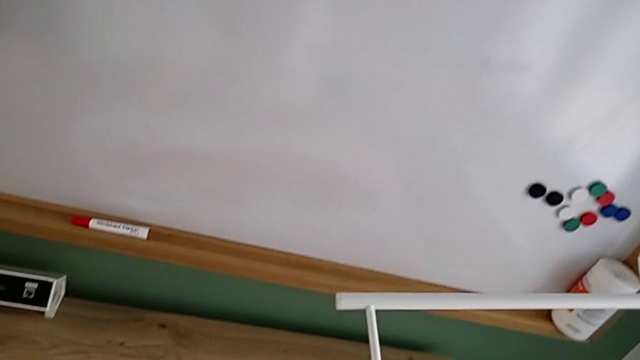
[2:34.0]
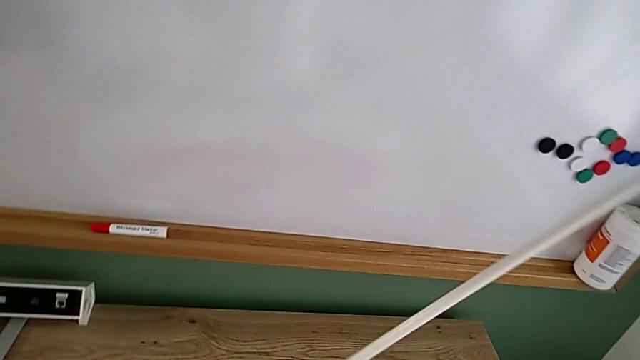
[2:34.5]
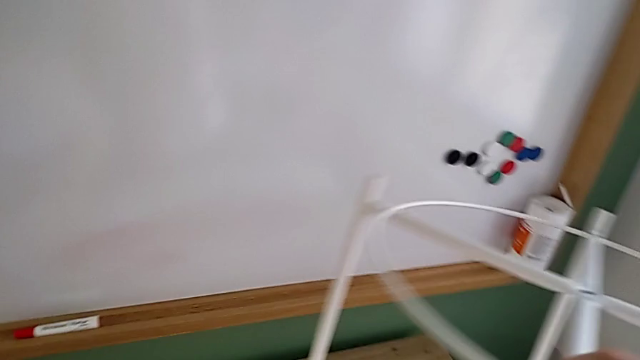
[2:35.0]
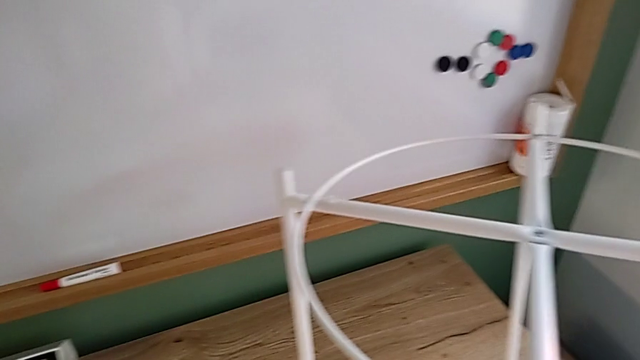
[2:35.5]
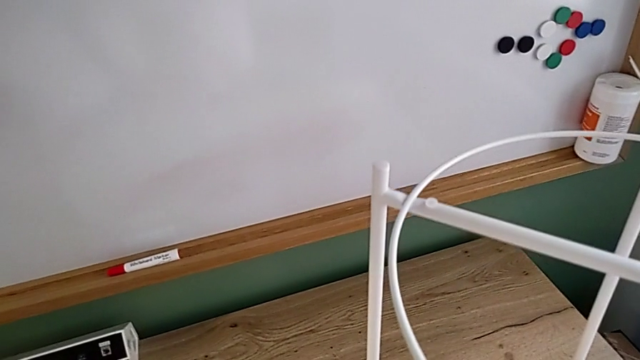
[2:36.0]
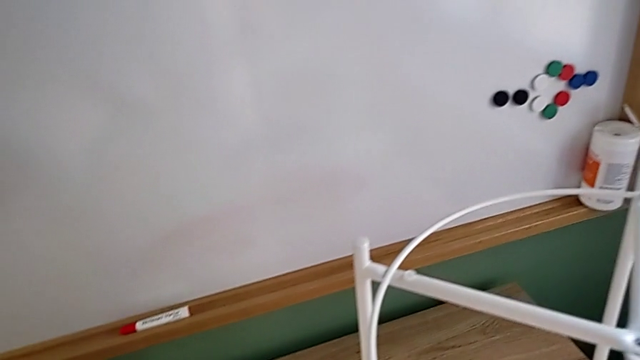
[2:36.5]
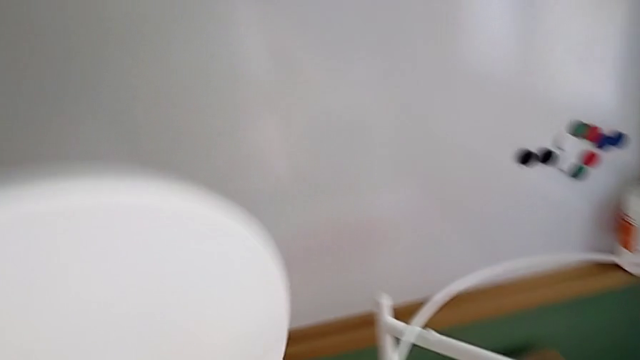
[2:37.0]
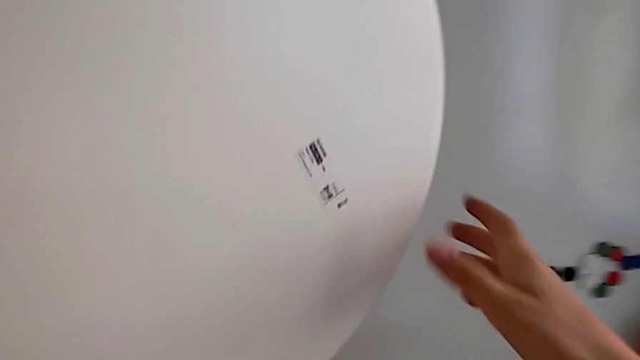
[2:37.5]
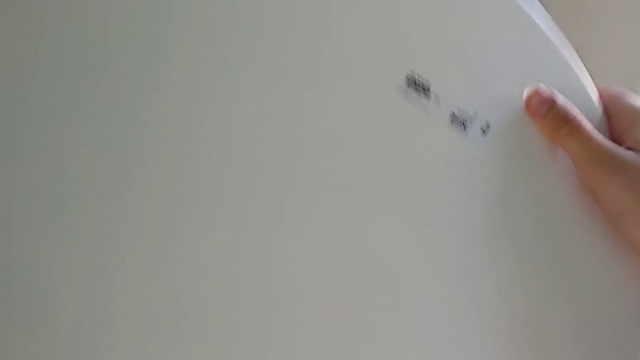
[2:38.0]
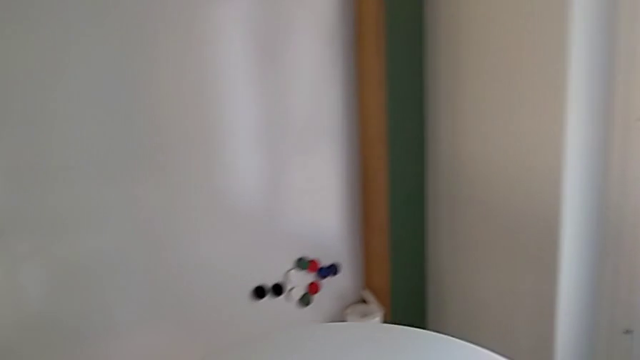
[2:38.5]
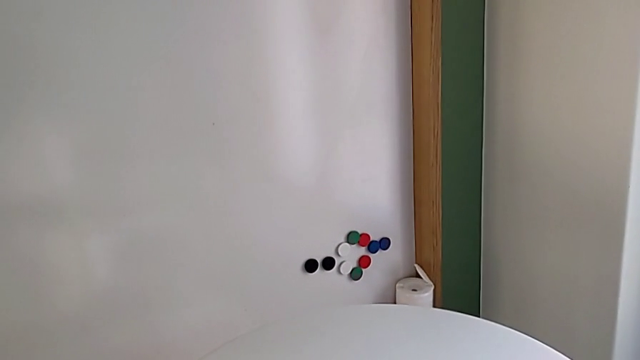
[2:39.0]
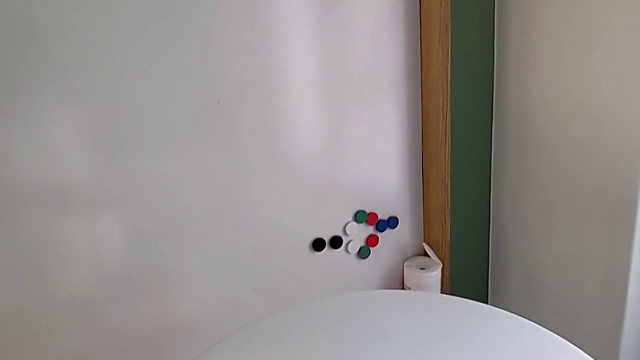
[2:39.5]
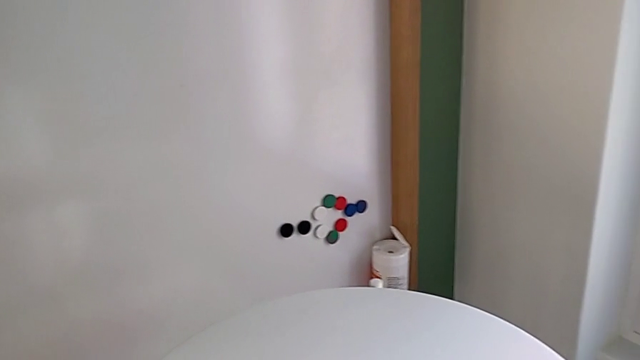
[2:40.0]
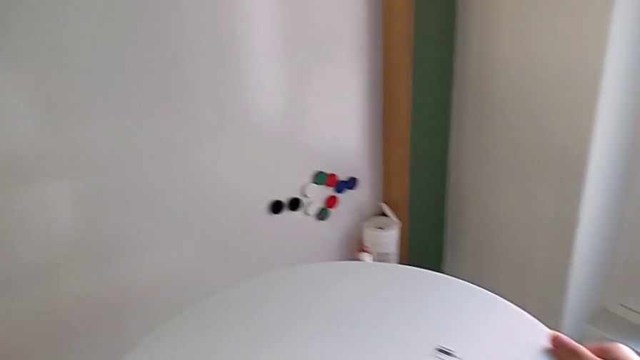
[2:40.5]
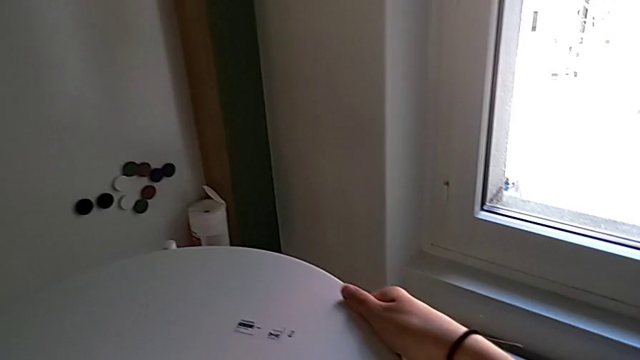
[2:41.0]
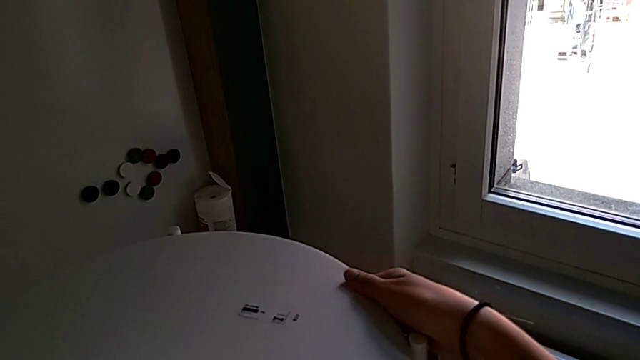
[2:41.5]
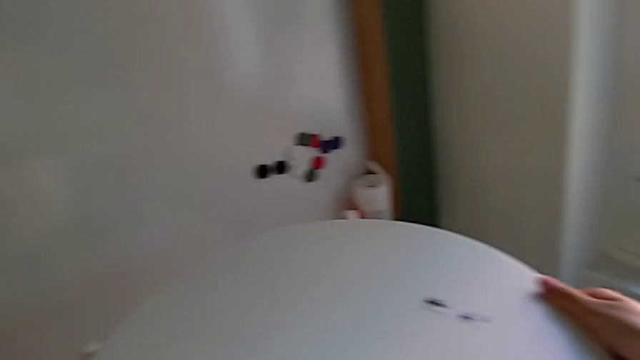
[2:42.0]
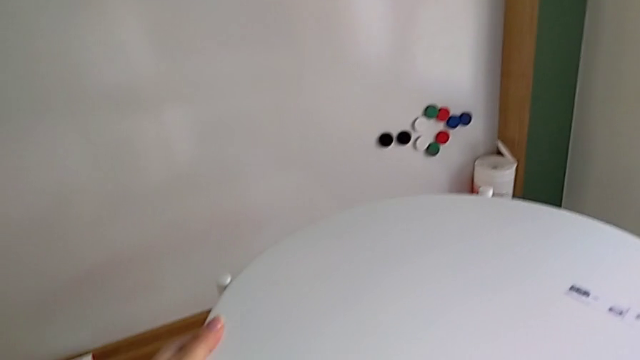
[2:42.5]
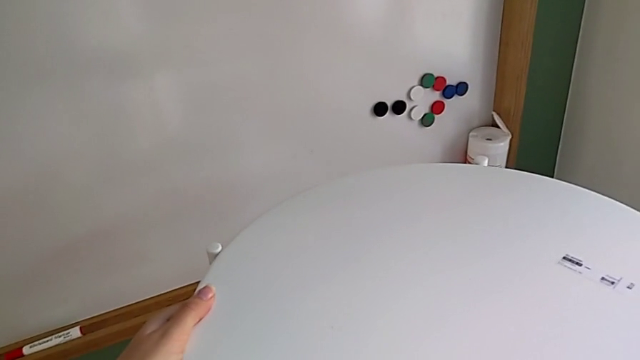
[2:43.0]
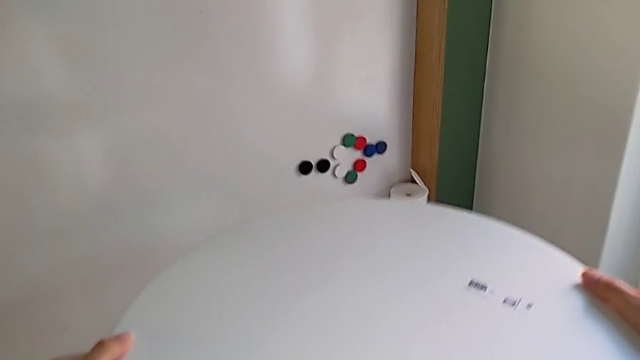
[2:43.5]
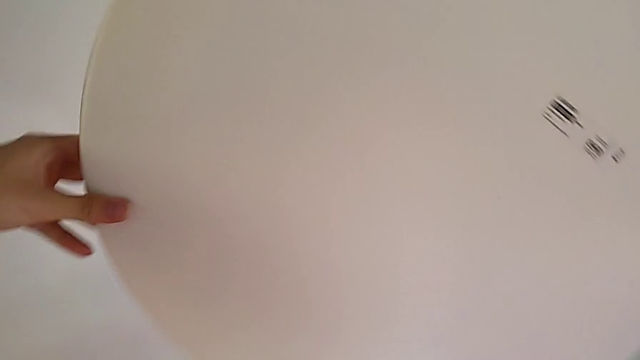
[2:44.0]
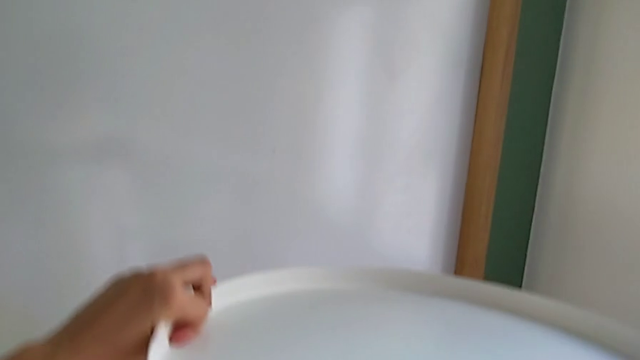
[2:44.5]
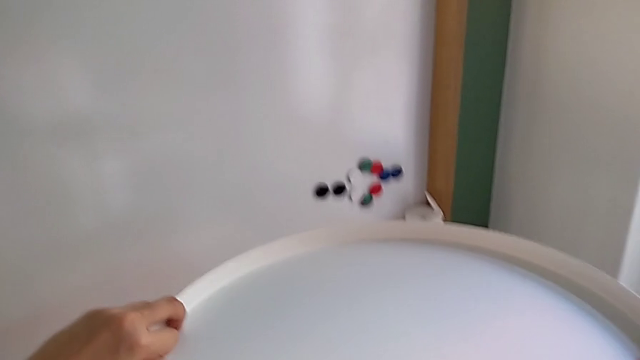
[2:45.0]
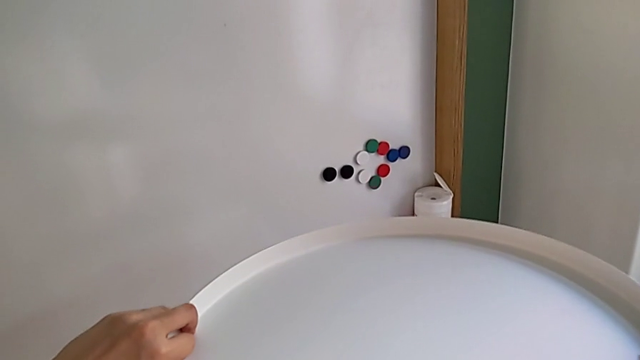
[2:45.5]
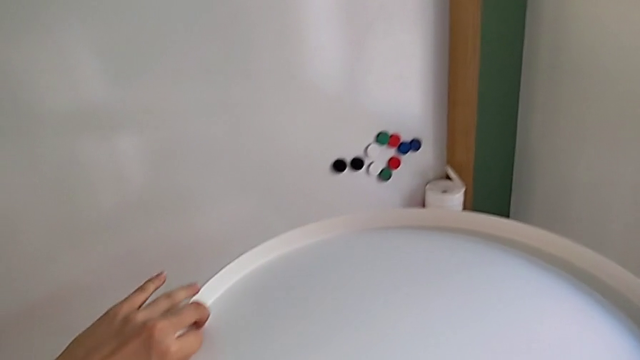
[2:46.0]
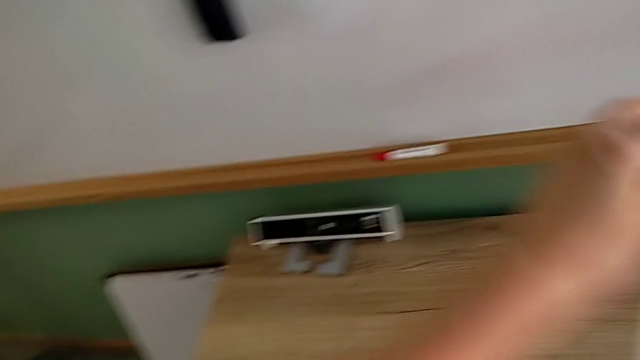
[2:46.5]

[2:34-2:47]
The camera wearer is inspecting the white leg and placing the white tray on the leg. They place the white leg, grab the white tray, place the leg, wrongly hold the white tray, with the platform upside down, and lift it.
